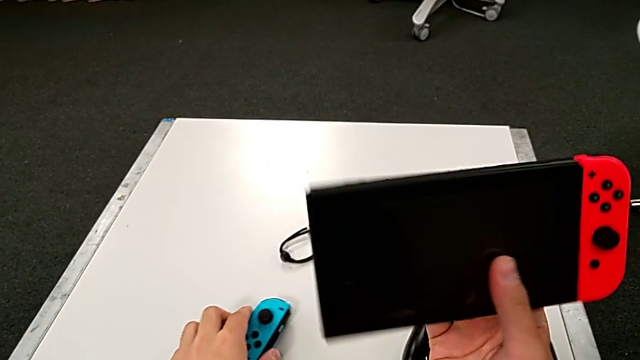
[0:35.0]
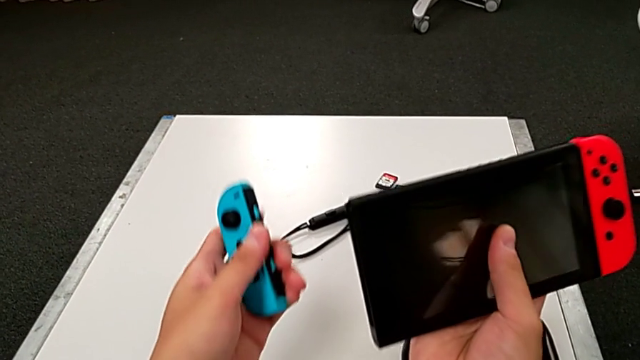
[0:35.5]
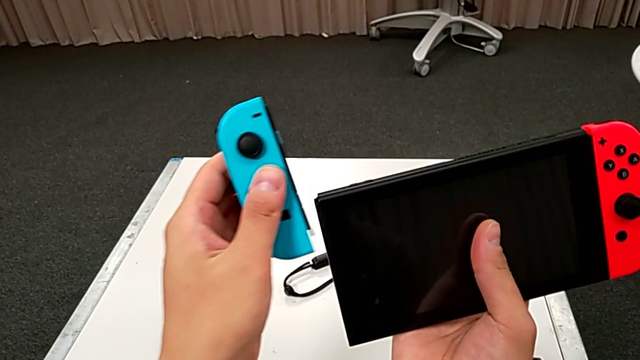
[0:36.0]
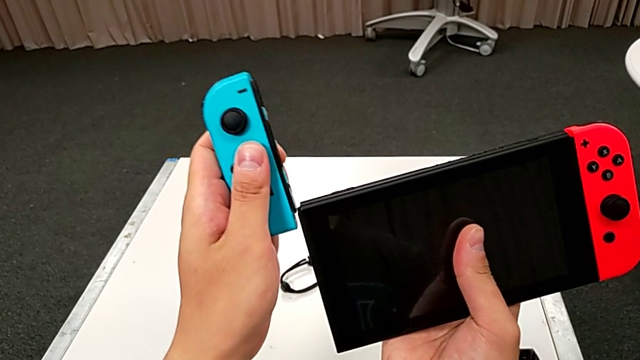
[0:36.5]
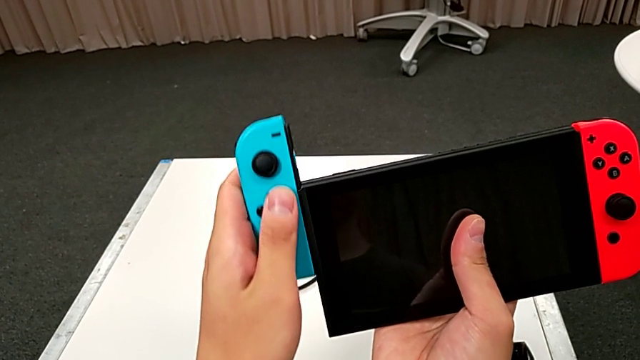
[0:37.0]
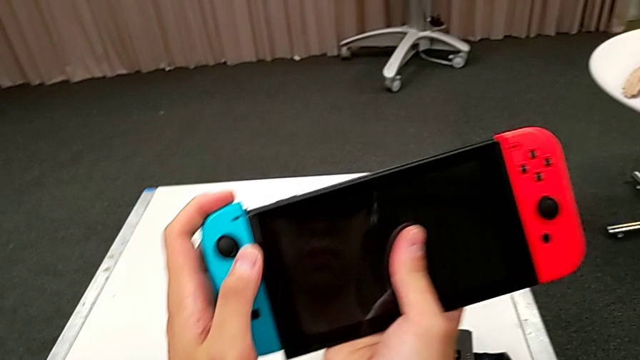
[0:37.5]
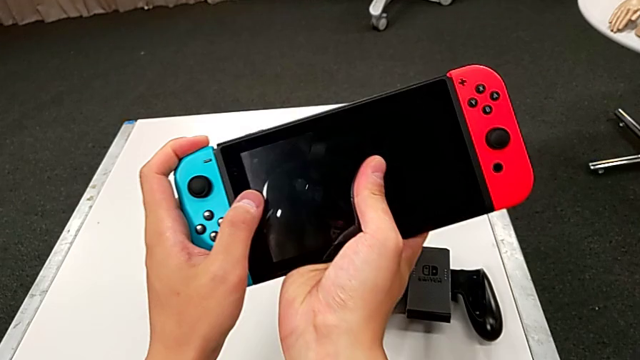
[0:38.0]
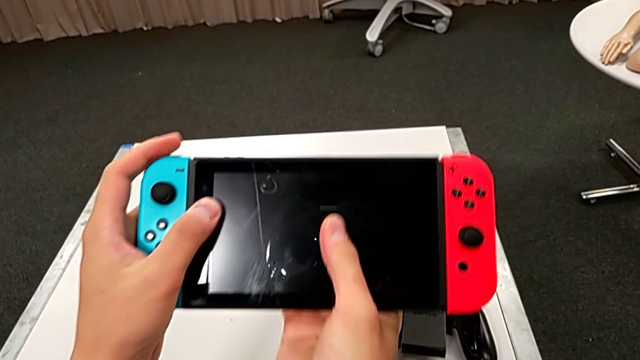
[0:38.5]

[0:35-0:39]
The camera wearer is placing the controllers in the Nintendo Switch. They slide the blue Joy-Con controller.

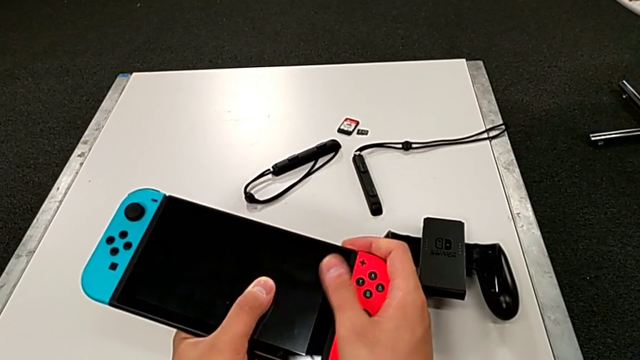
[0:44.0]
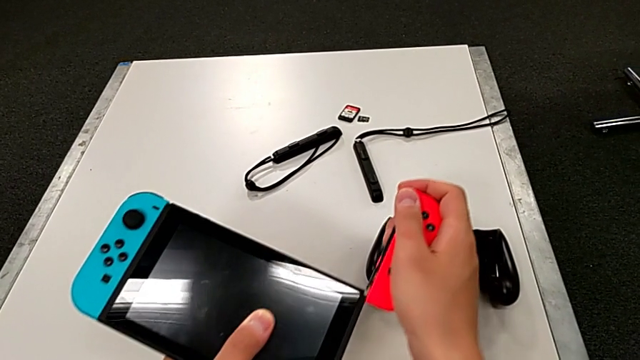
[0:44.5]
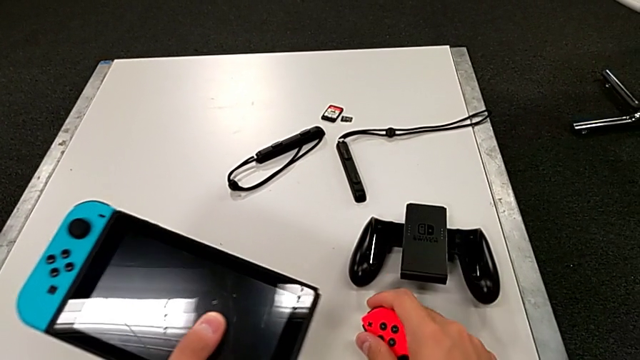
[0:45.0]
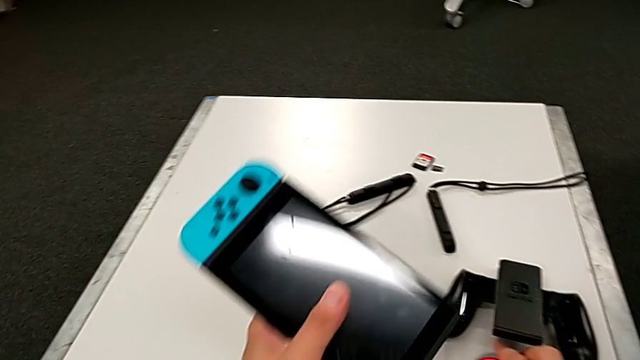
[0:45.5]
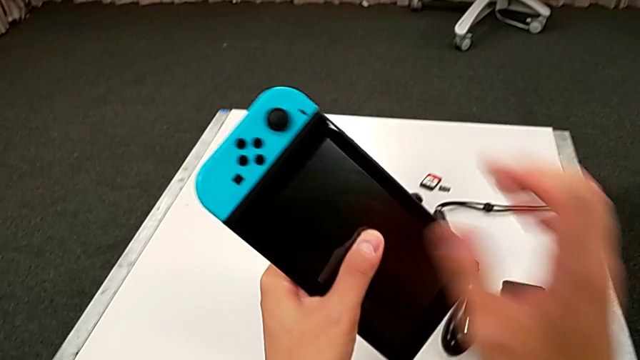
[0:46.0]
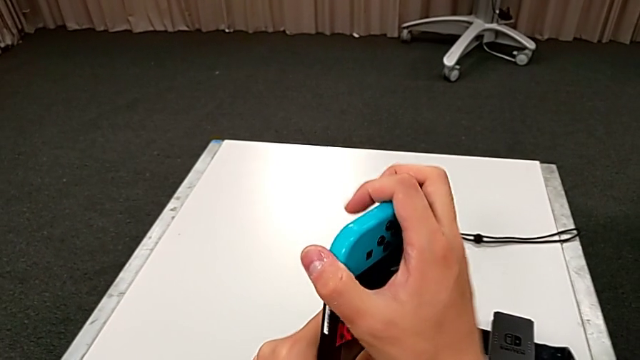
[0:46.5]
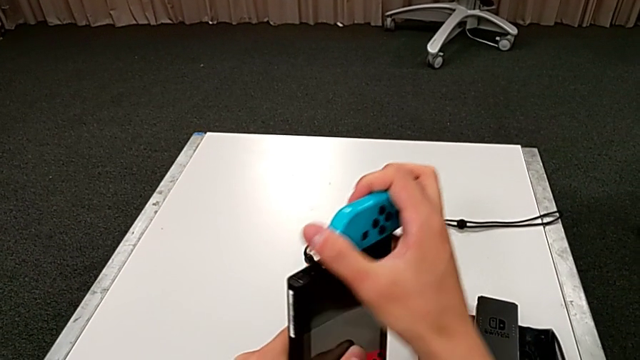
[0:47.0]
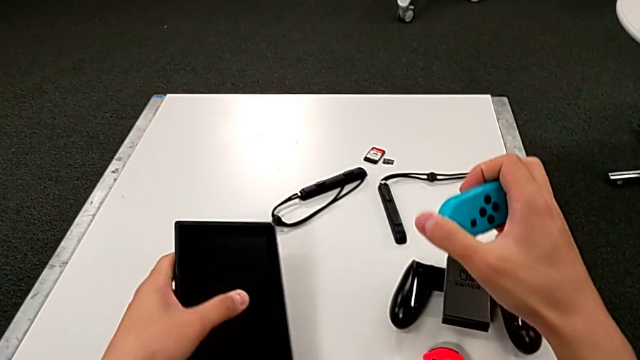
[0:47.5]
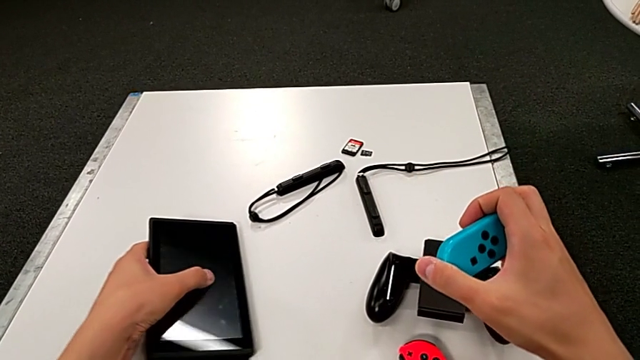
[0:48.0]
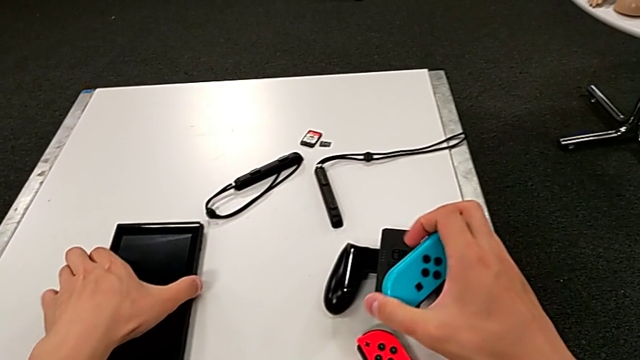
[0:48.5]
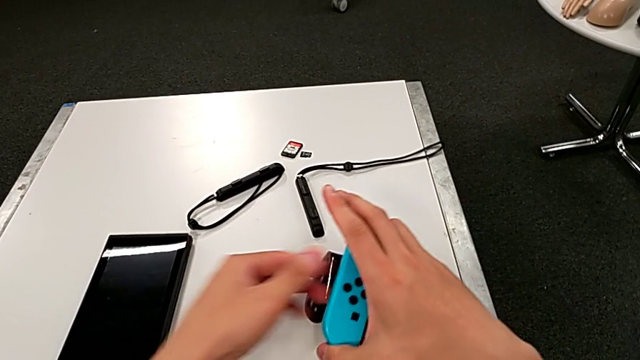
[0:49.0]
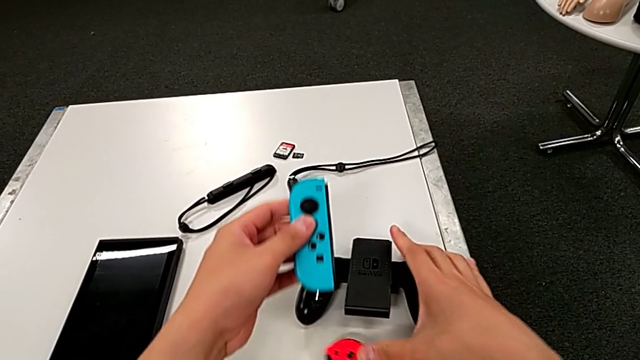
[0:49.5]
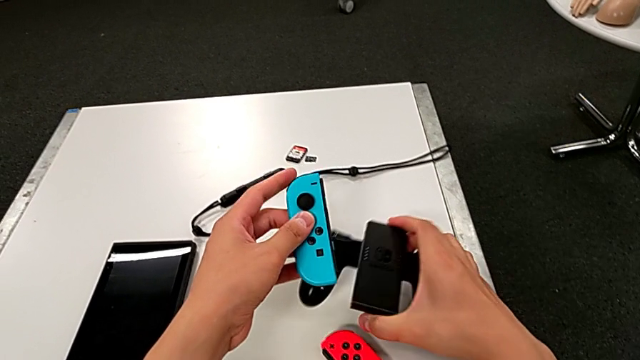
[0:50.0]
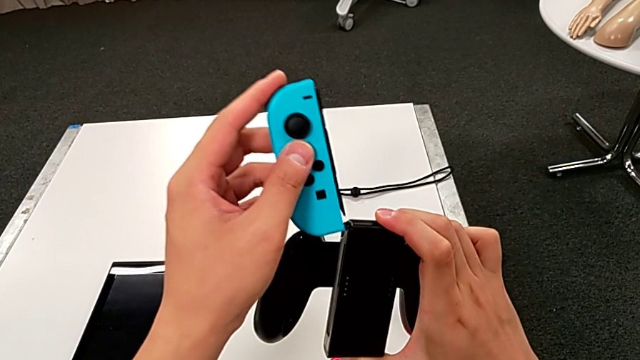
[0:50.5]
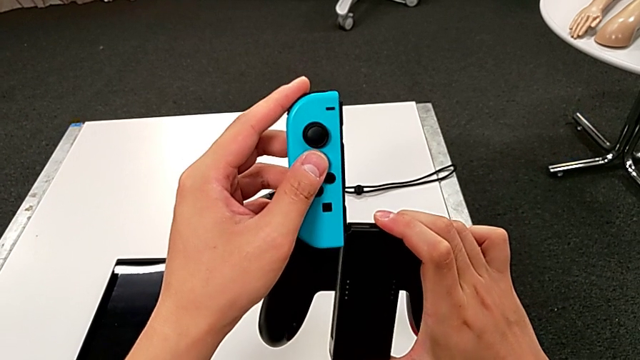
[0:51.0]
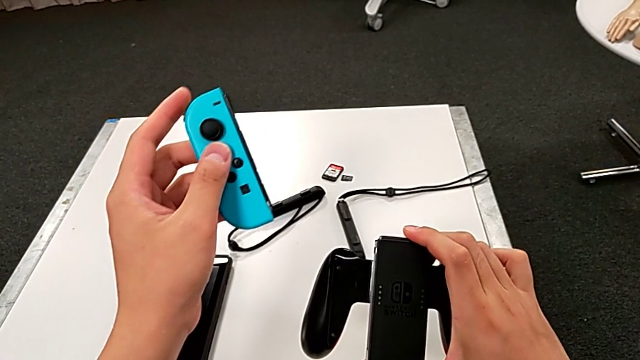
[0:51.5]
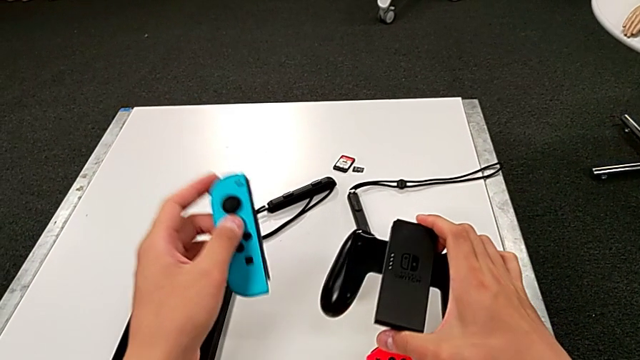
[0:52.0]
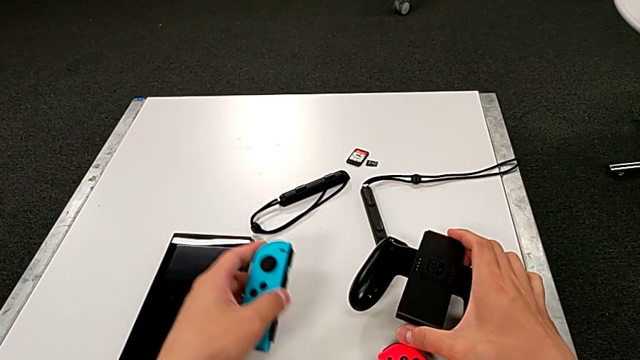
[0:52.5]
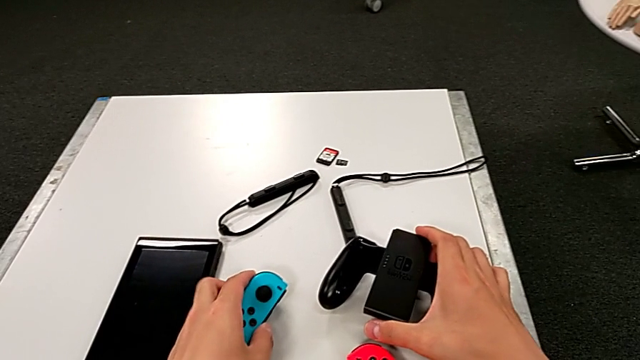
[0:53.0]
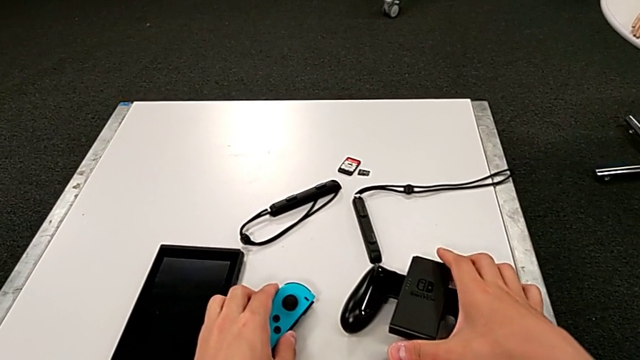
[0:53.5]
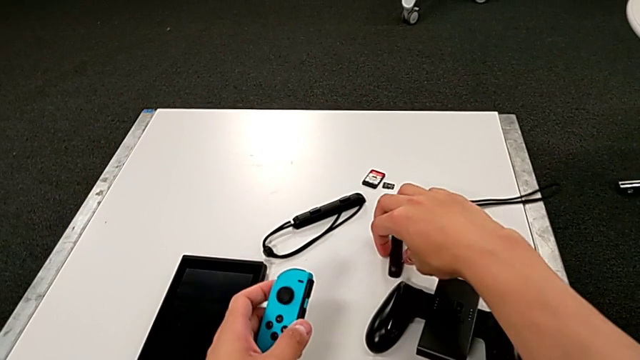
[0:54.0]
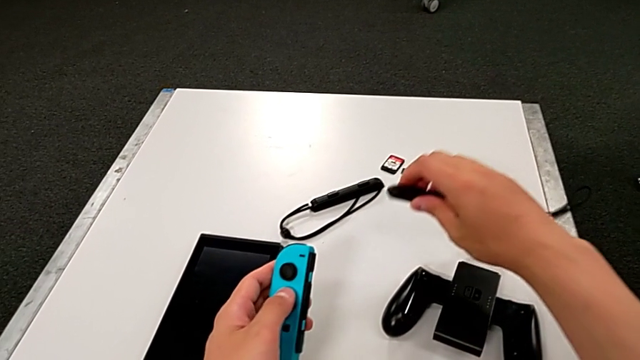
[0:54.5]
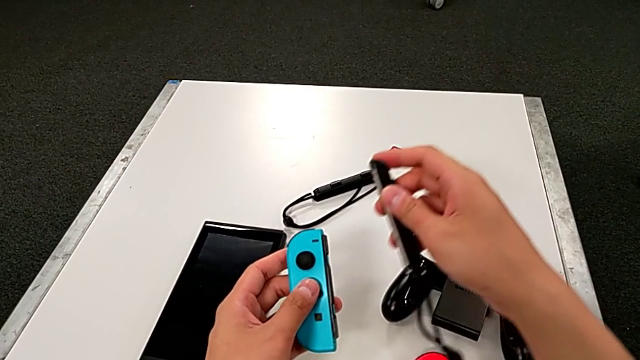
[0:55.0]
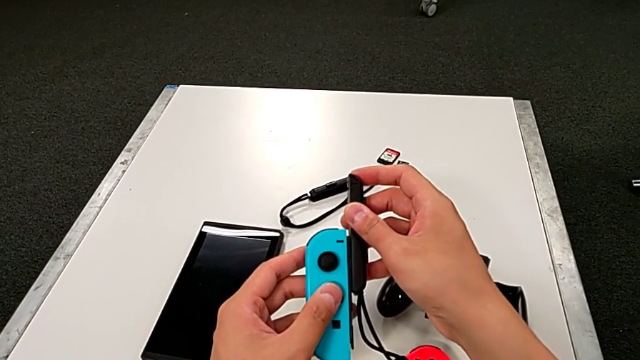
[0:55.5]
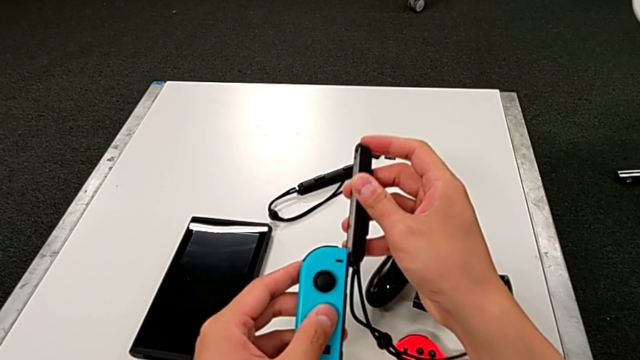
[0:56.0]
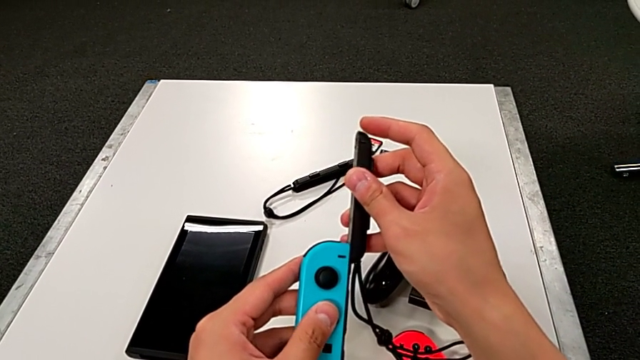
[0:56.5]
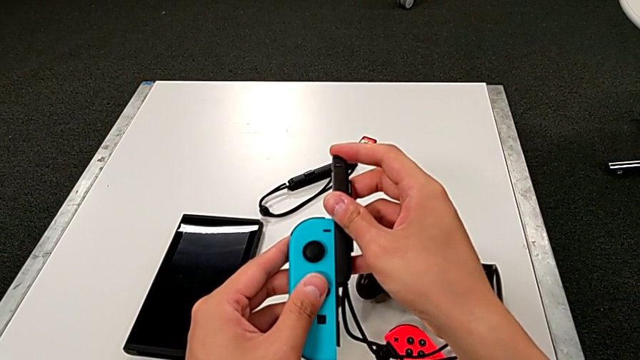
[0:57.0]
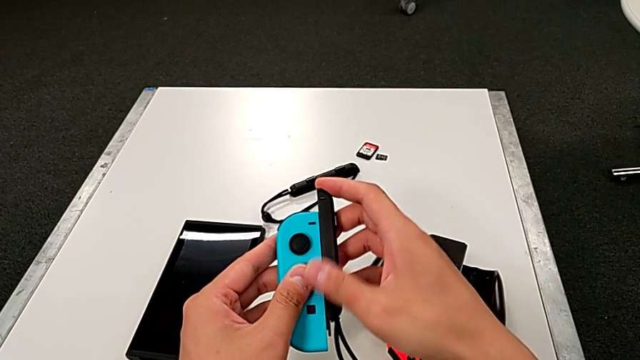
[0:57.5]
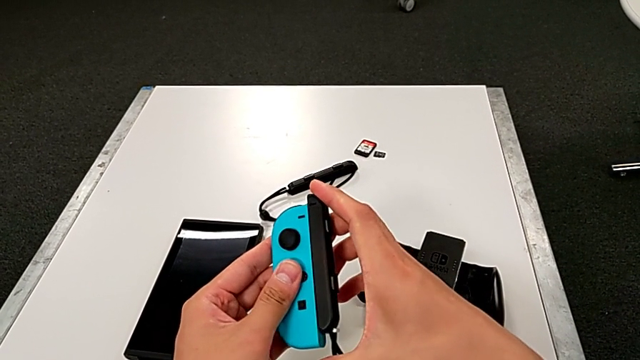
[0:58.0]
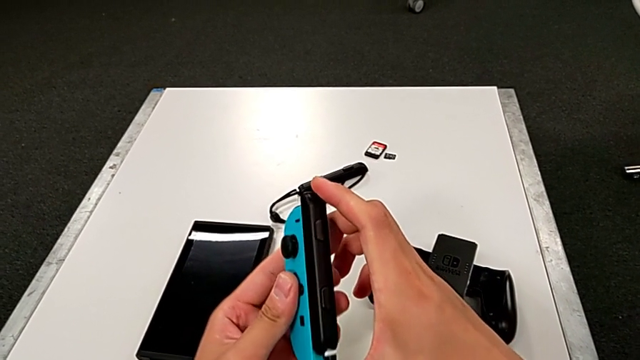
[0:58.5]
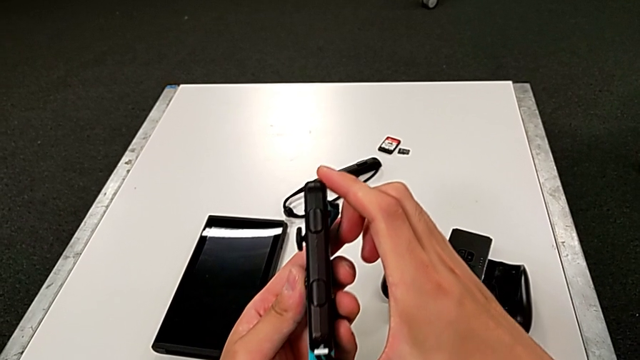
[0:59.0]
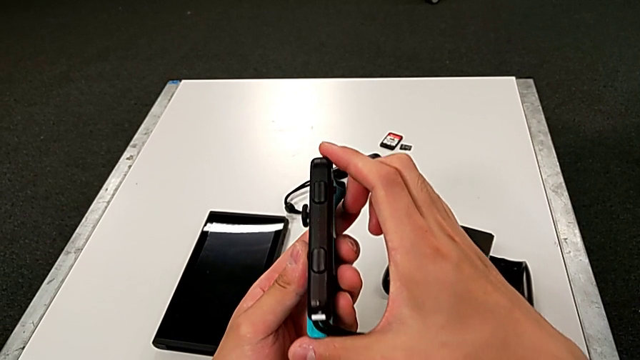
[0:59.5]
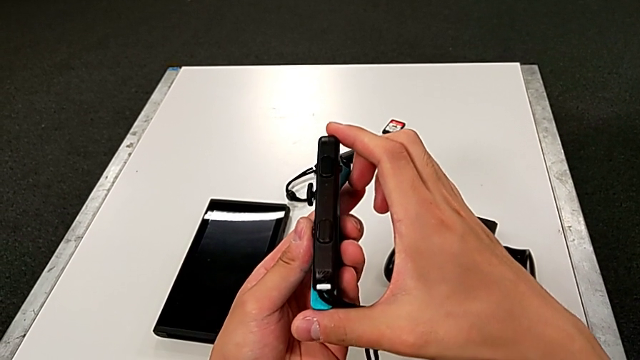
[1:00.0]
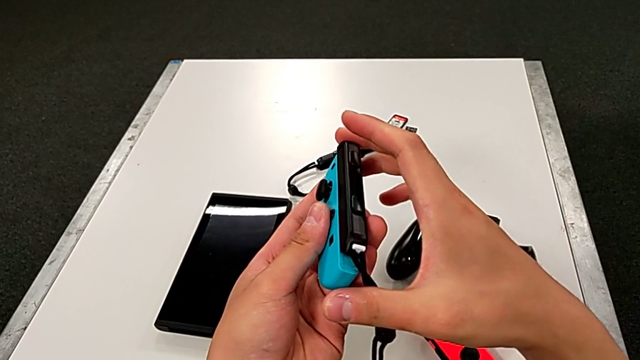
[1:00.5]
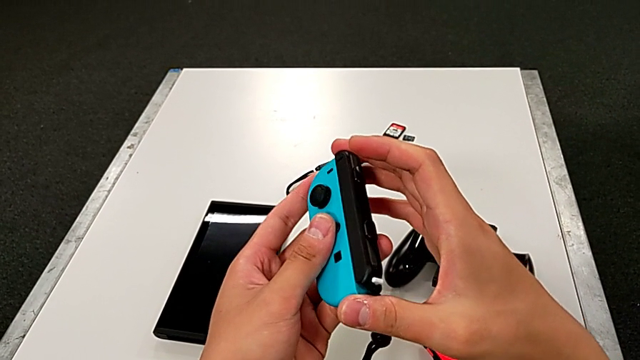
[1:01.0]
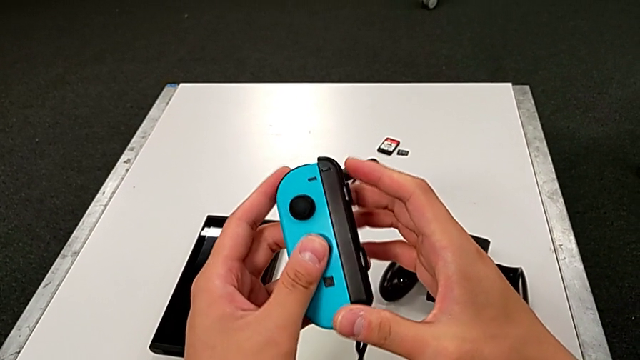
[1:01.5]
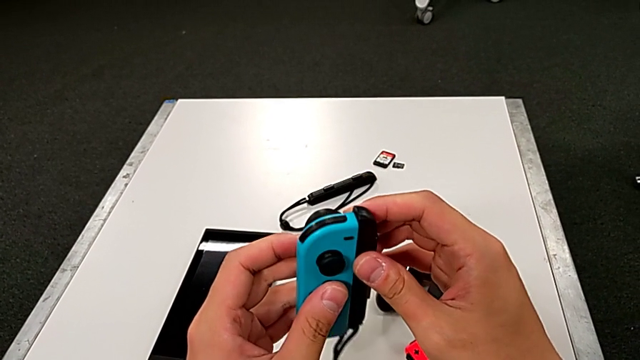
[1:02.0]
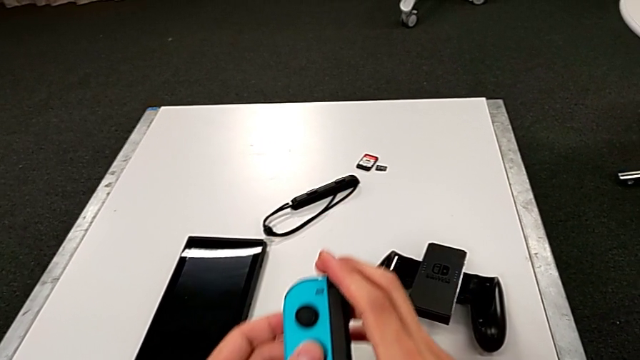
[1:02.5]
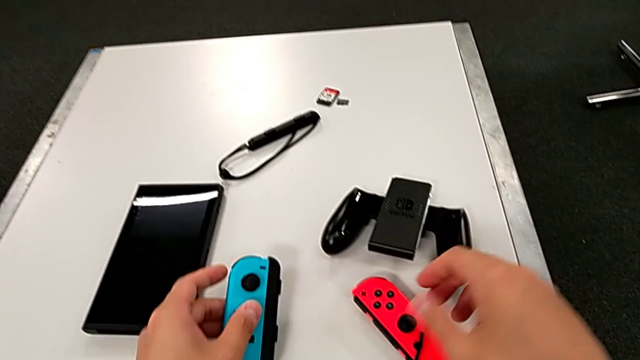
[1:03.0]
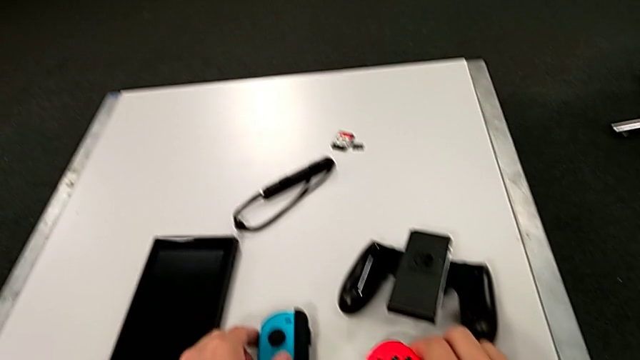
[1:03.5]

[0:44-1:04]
The camera wearer is changing to Joy-Con strap mode. They withdraw the red Joy-Con controller, withdraw the blue Joy-Con controller, wrongly grab the comfort grip, place it, grab the Joy-Con strap, slide the blue Joy-Con controller and inspect the Joy-Con strap.
